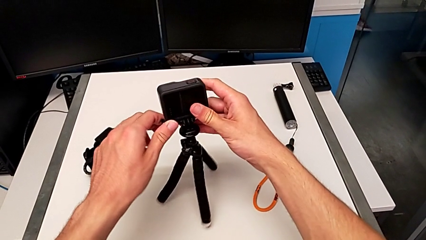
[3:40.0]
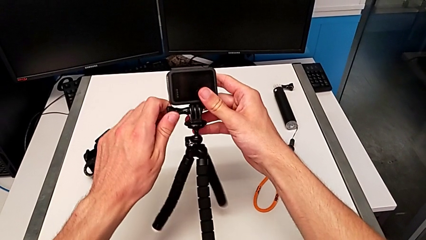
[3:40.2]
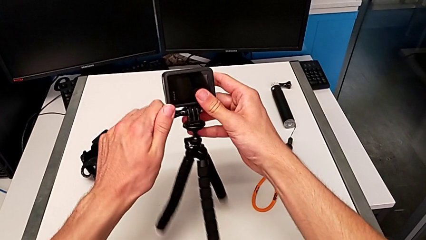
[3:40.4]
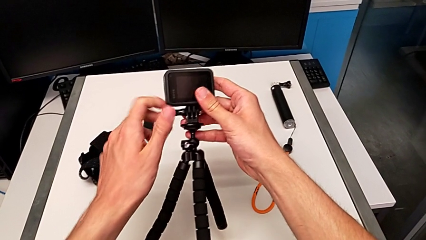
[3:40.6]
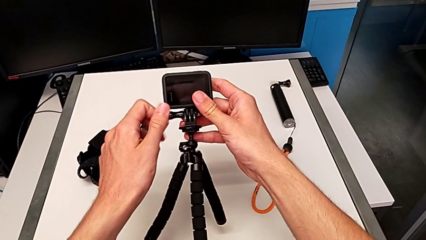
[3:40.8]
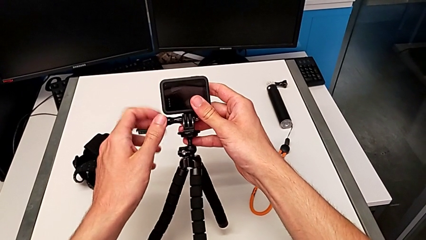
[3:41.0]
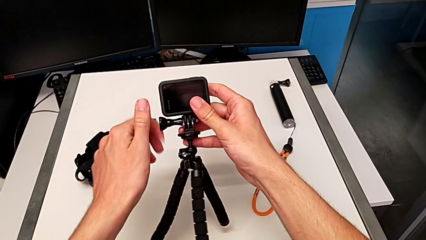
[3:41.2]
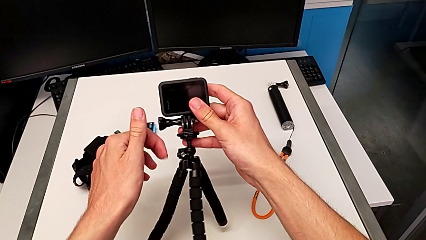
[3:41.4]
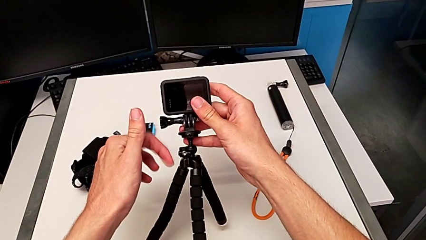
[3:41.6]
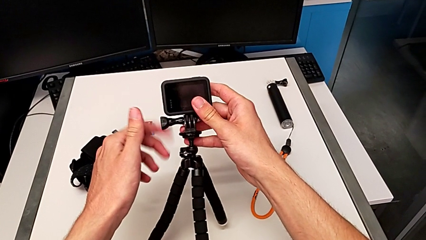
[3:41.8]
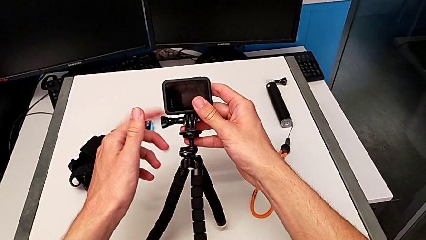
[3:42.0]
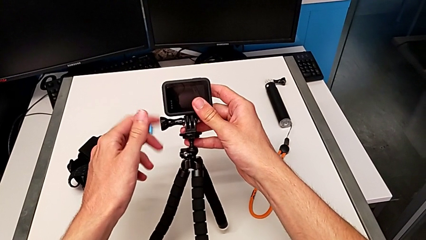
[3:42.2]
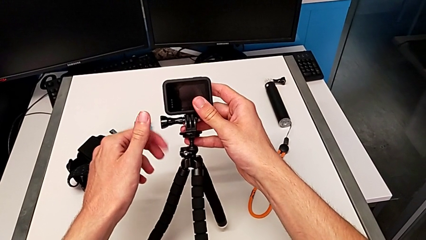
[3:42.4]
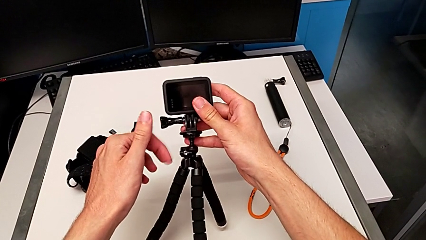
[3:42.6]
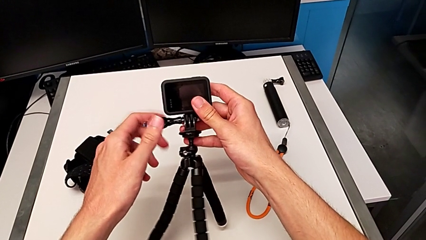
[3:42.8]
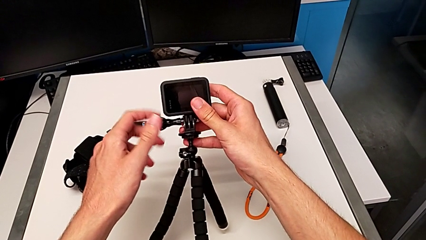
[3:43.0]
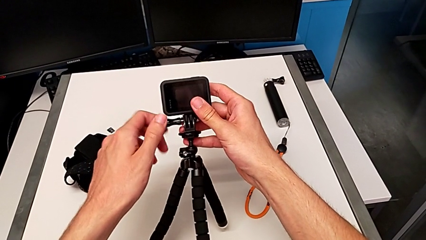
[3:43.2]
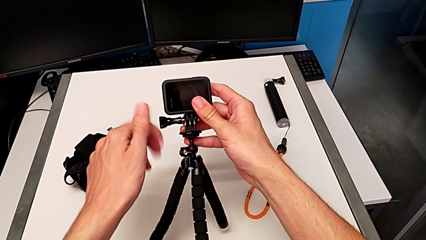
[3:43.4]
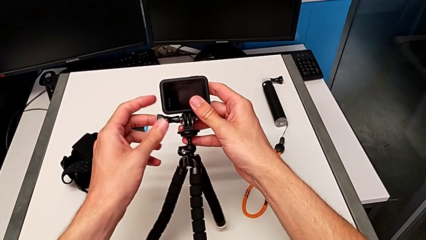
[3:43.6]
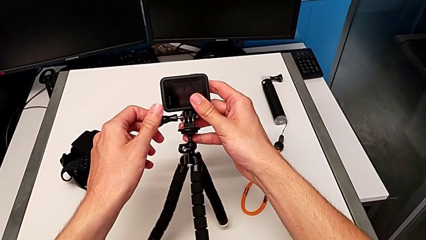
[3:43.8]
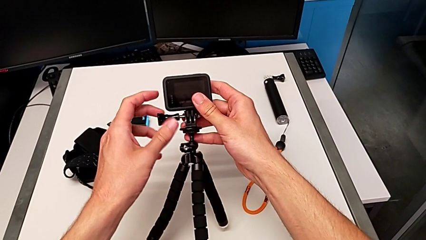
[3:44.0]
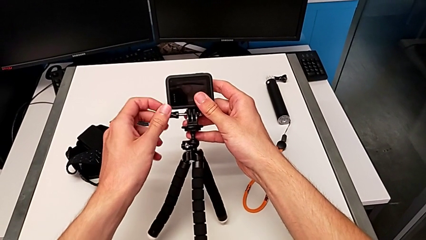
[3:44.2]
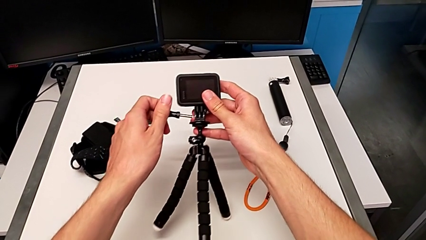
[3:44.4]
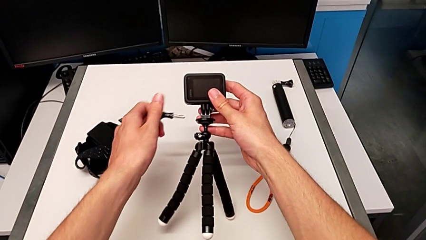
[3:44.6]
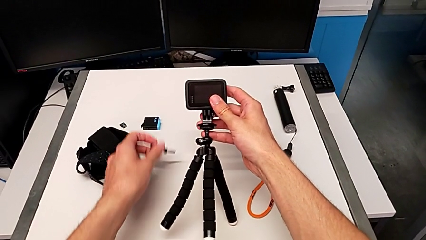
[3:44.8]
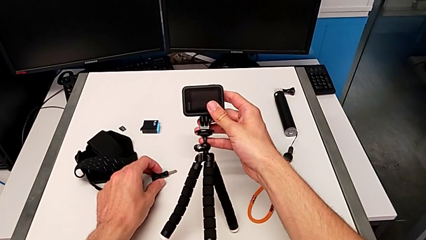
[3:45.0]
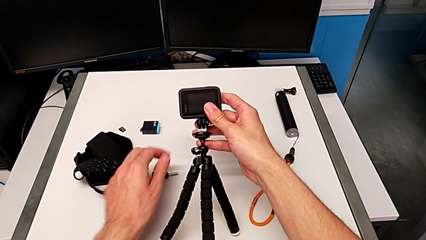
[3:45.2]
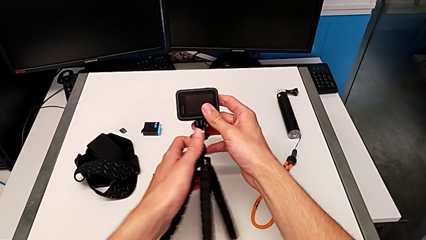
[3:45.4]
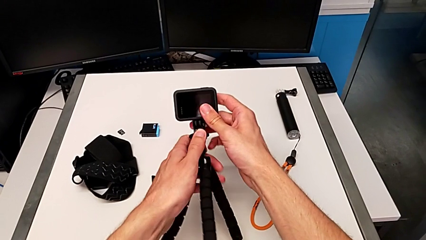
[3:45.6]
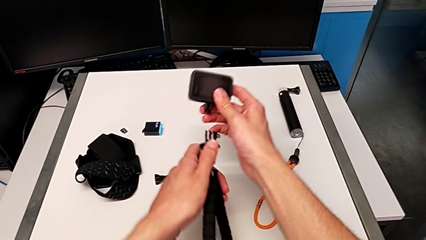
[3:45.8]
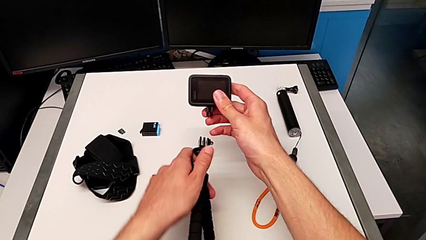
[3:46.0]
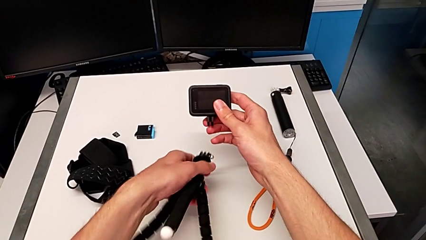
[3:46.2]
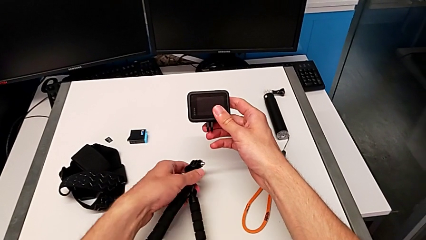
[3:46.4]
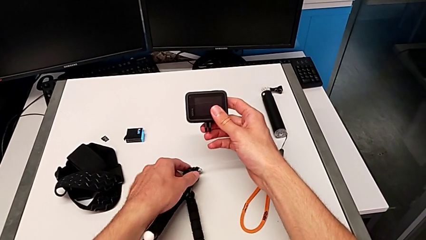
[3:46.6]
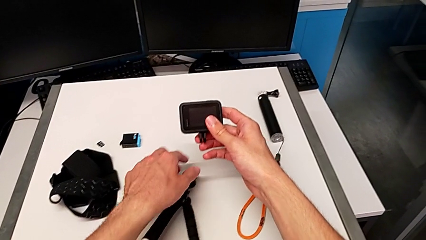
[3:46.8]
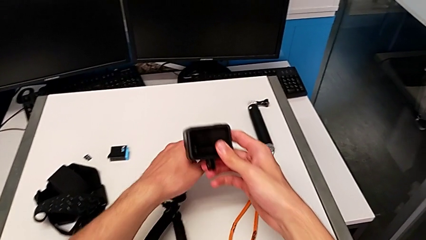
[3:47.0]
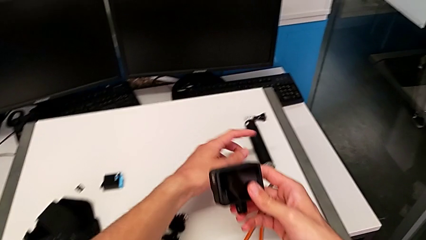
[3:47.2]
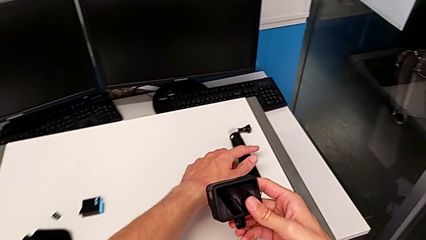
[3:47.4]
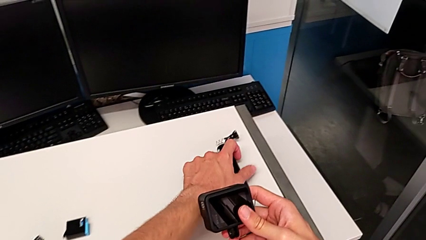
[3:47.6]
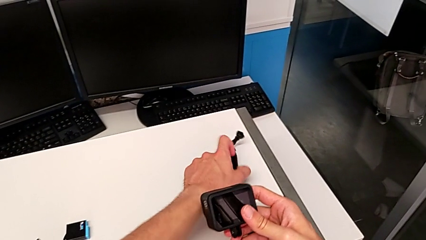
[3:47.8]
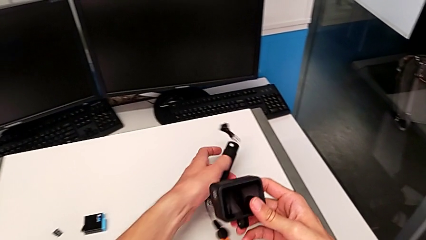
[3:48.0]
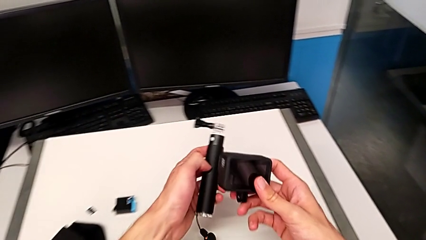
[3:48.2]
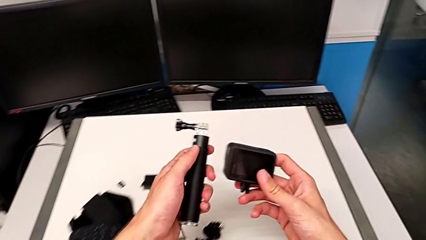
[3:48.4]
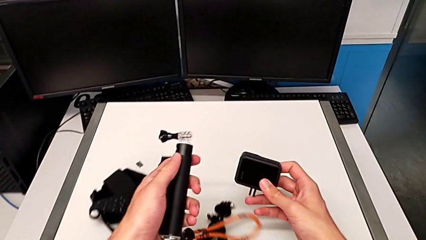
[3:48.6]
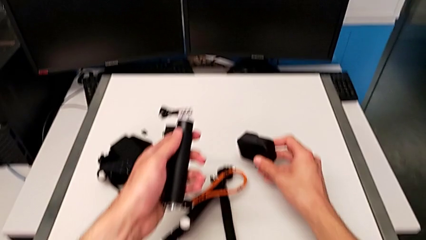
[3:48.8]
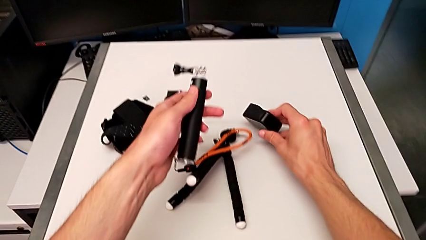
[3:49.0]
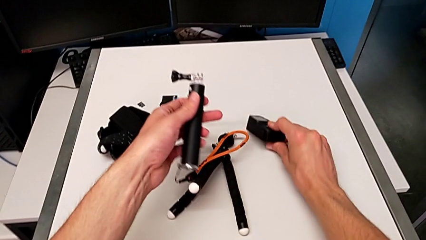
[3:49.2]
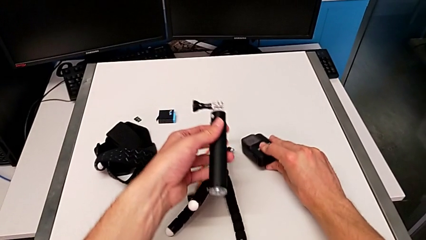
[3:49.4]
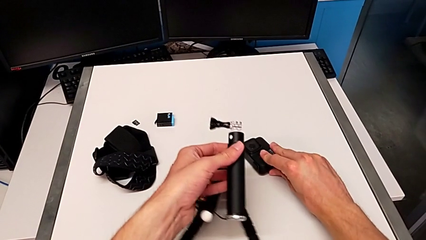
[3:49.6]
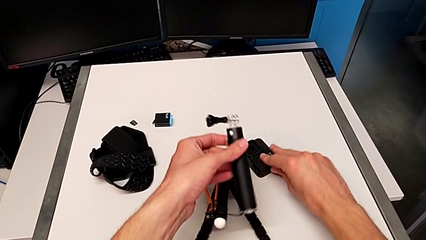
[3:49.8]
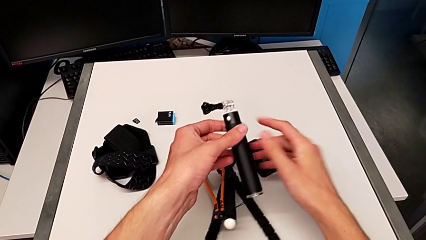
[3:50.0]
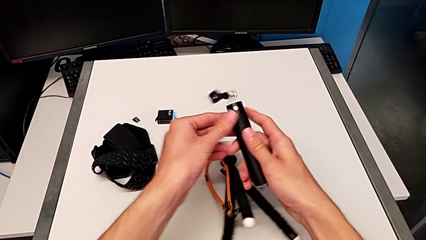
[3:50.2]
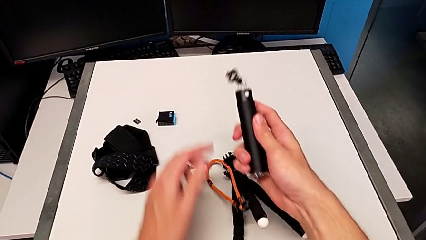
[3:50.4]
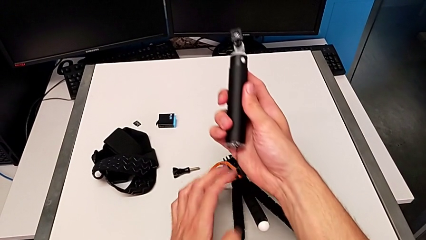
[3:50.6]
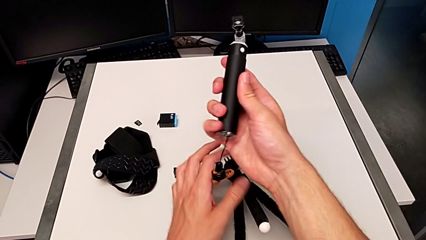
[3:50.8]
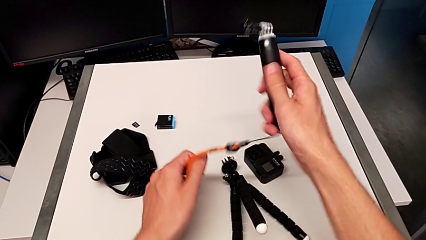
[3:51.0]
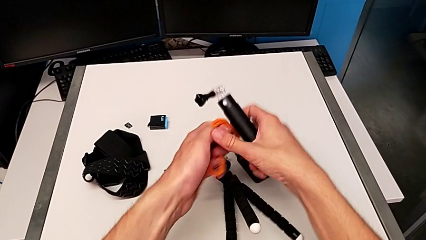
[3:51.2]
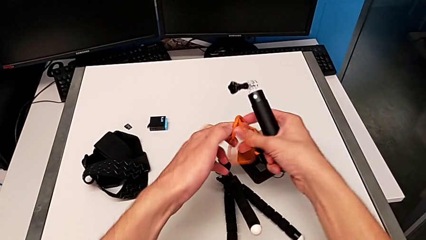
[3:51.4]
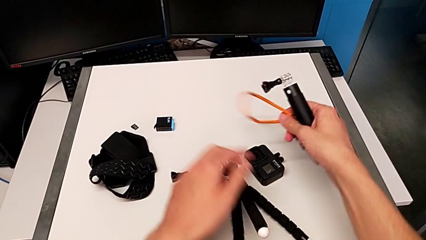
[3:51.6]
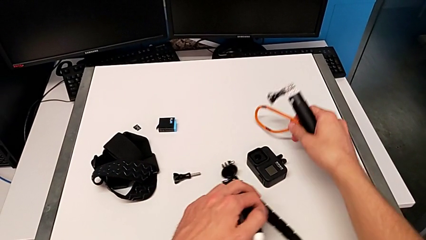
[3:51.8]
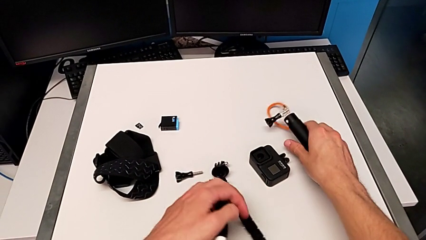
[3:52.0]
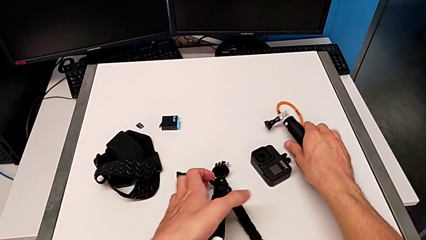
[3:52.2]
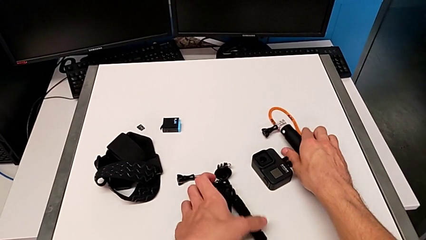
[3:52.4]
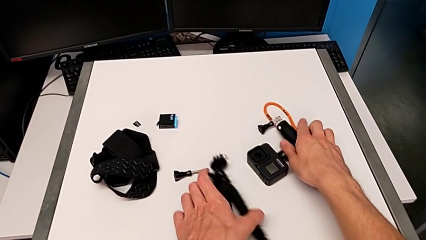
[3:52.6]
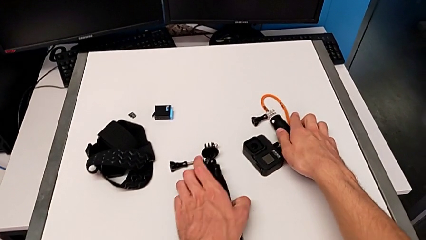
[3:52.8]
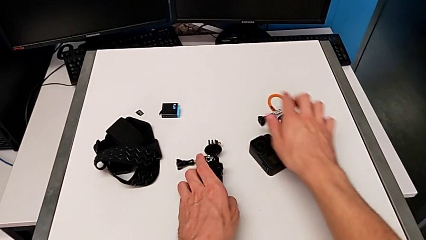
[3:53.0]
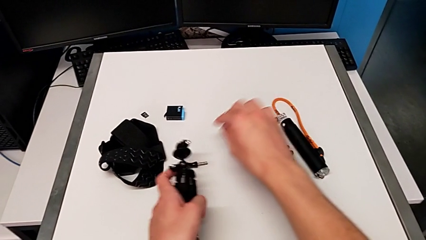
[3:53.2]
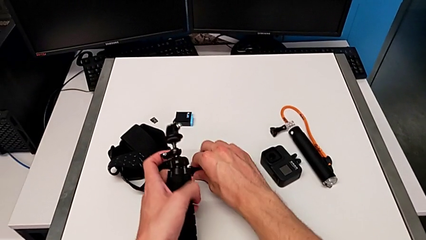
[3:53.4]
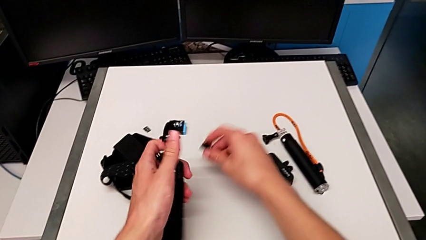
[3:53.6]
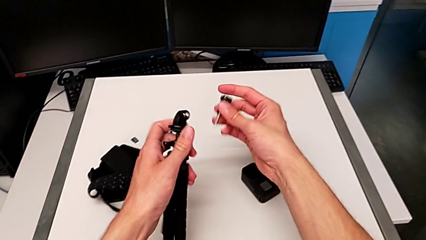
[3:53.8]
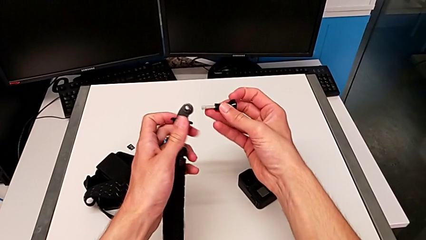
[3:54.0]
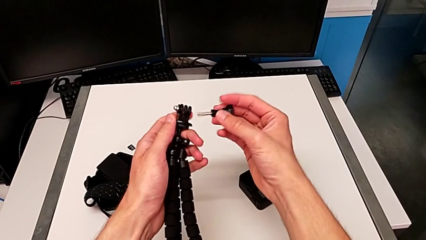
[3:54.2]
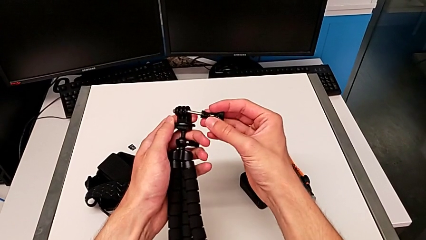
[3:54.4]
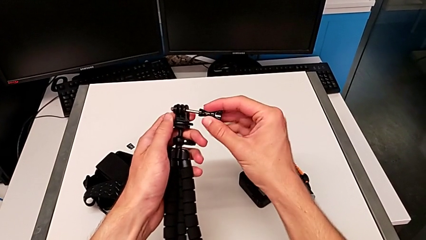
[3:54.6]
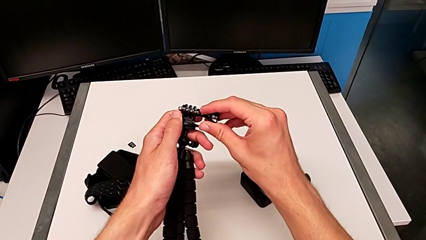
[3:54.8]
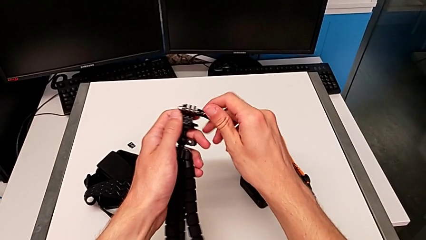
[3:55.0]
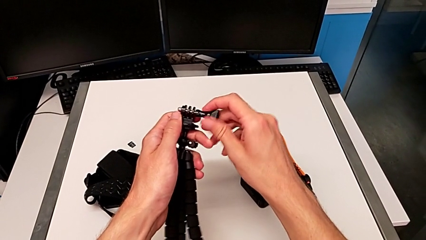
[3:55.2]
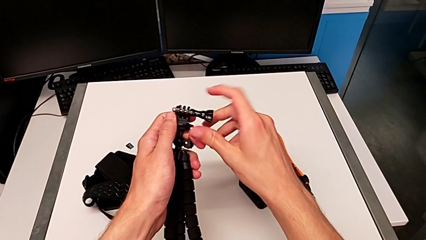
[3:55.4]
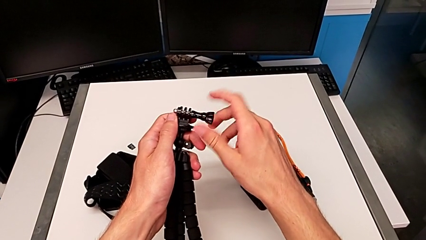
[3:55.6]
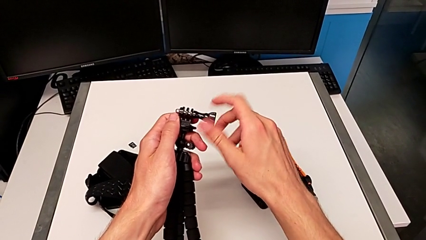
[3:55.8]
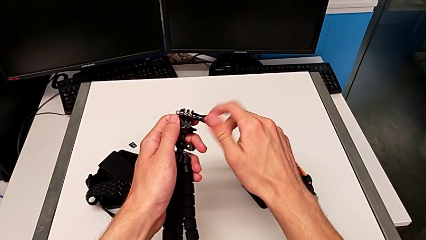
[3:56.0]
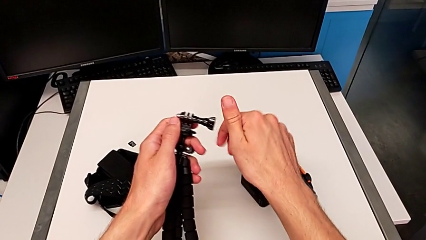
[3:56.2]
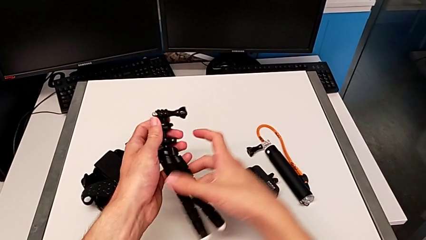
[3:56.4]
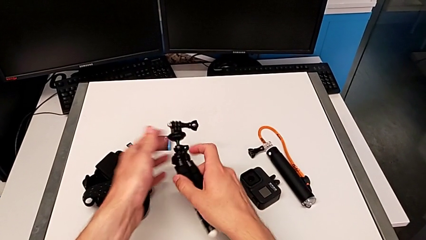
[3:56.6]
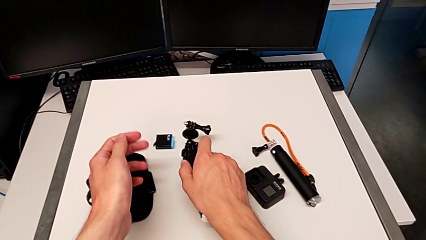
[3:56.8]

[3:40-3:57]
The camera wearer is exchanging the tripod for the handheld grip of the GoPro. They unscrew the screw, place it, disassemble the GoPro, place the tripod, grab the handheld grip, place the GoPro, grab the tripod, grab the screw and screw it.
